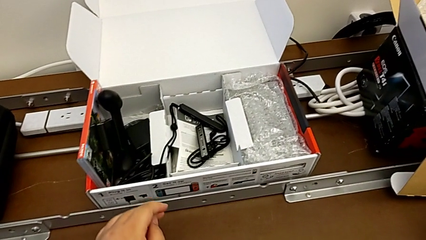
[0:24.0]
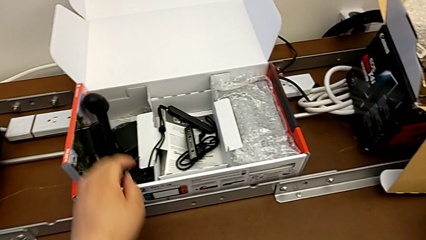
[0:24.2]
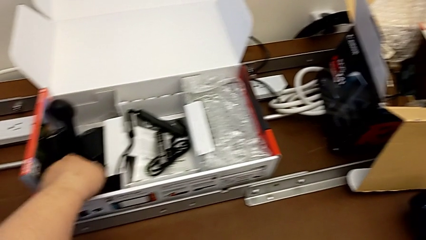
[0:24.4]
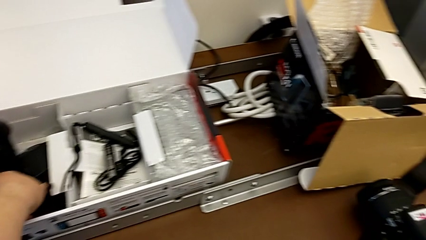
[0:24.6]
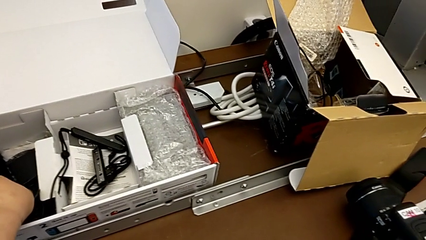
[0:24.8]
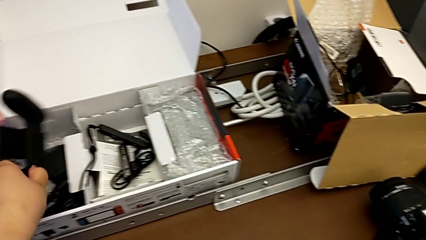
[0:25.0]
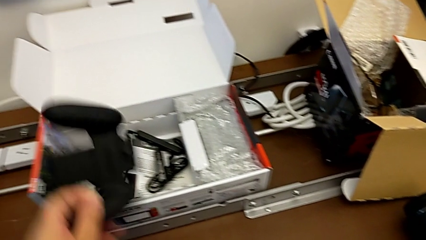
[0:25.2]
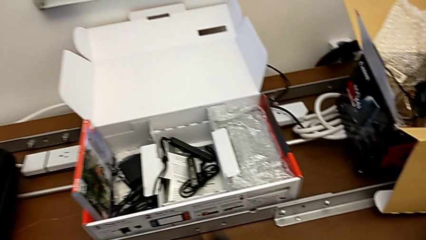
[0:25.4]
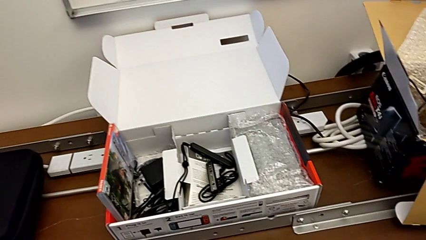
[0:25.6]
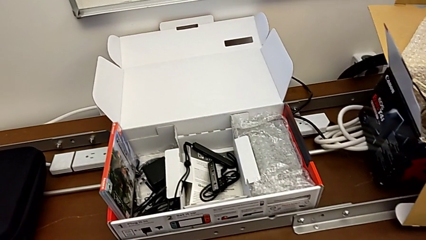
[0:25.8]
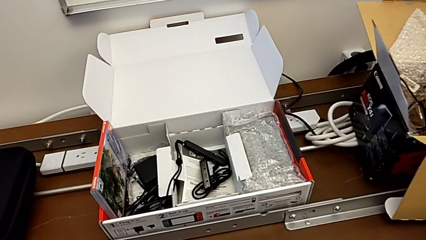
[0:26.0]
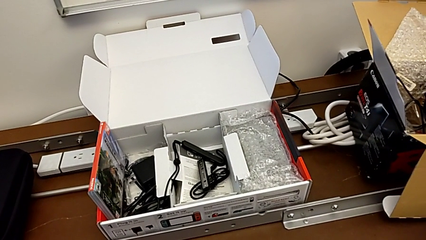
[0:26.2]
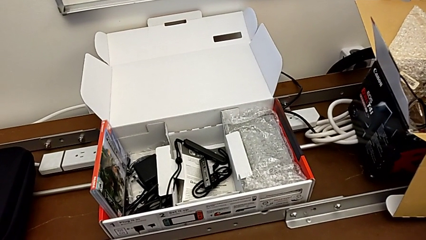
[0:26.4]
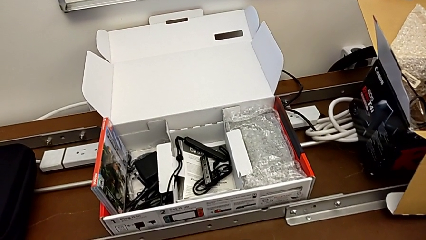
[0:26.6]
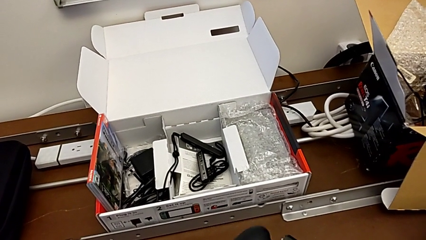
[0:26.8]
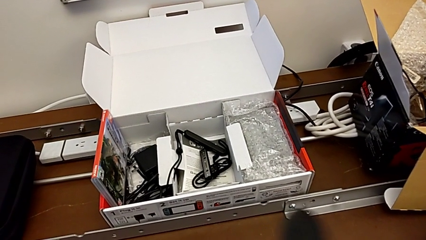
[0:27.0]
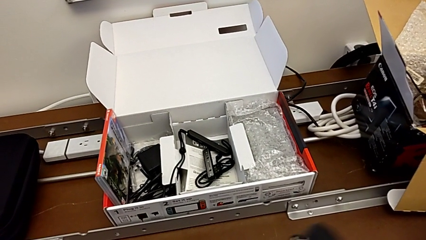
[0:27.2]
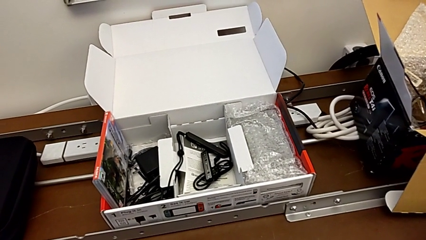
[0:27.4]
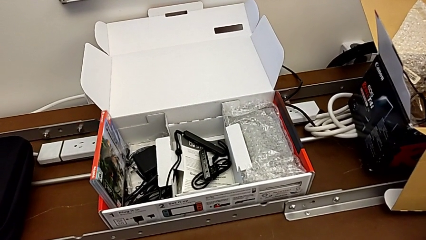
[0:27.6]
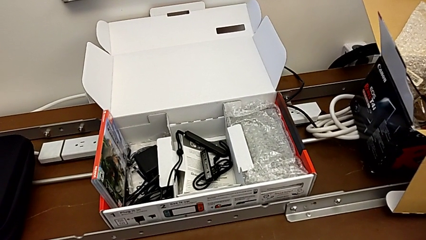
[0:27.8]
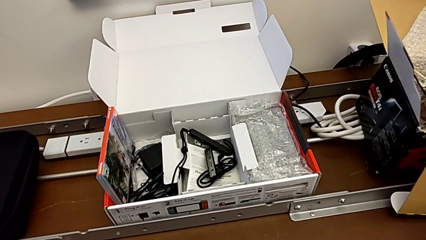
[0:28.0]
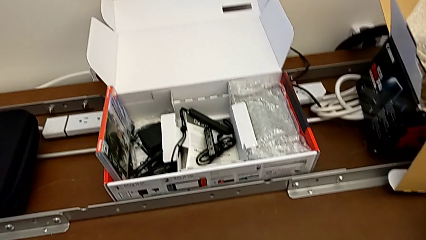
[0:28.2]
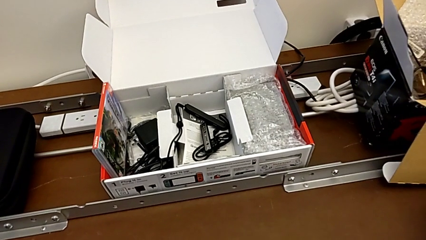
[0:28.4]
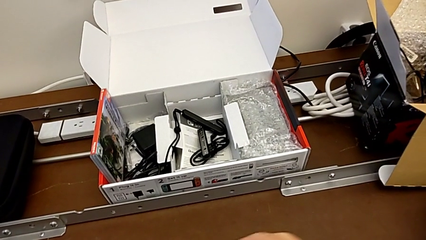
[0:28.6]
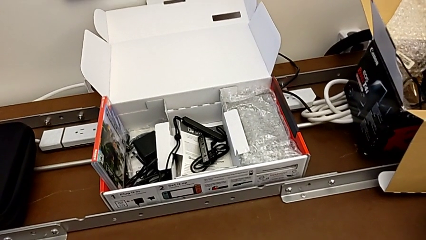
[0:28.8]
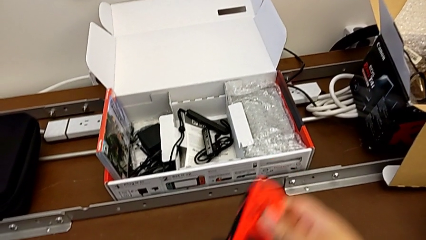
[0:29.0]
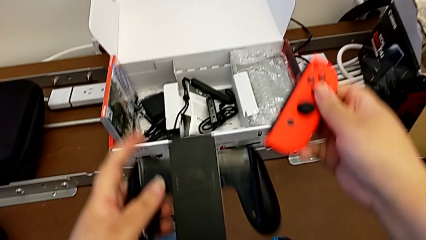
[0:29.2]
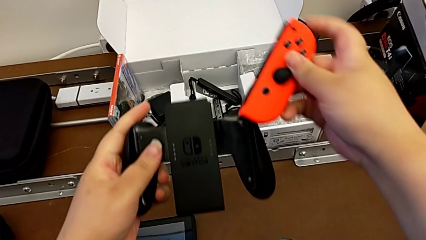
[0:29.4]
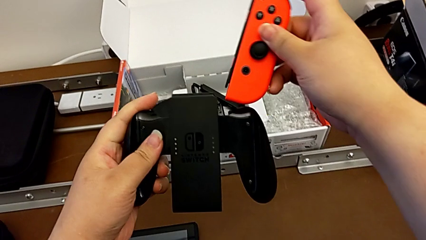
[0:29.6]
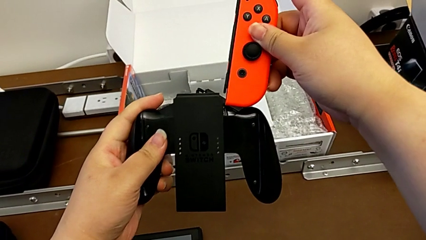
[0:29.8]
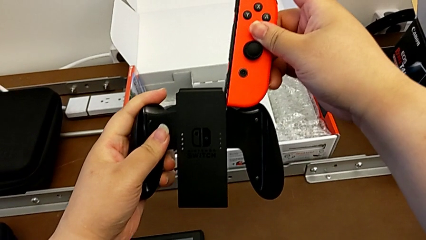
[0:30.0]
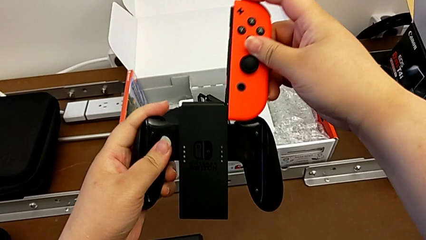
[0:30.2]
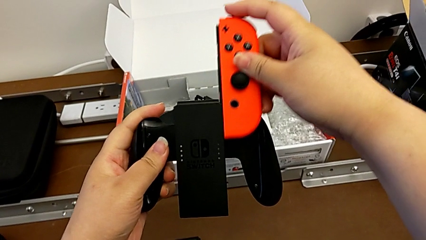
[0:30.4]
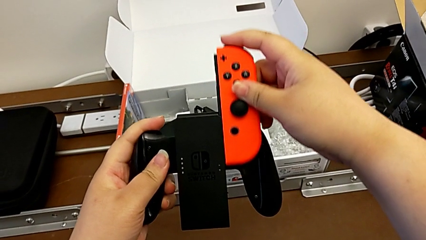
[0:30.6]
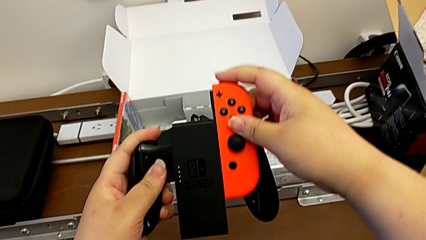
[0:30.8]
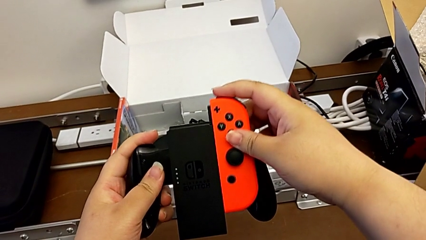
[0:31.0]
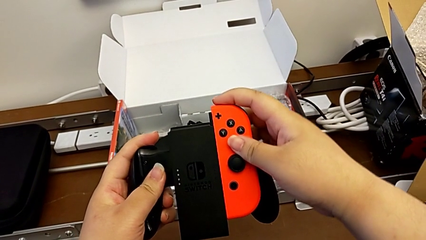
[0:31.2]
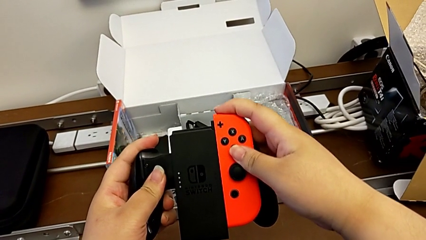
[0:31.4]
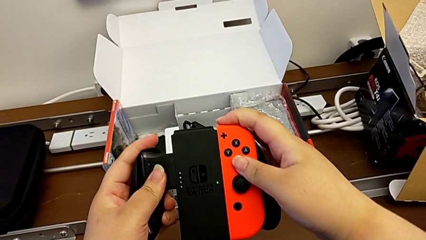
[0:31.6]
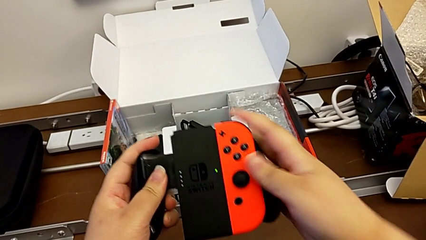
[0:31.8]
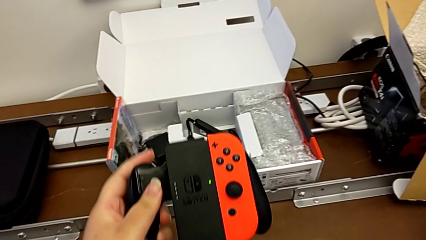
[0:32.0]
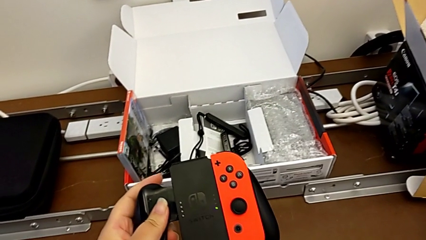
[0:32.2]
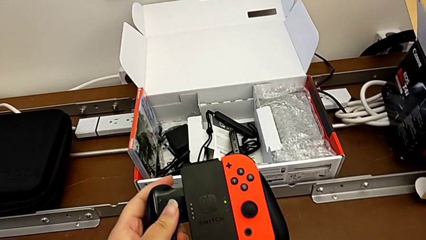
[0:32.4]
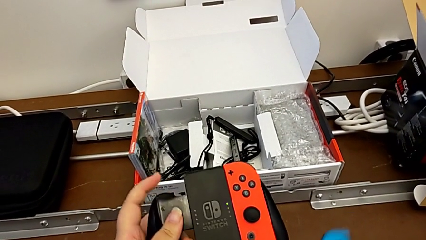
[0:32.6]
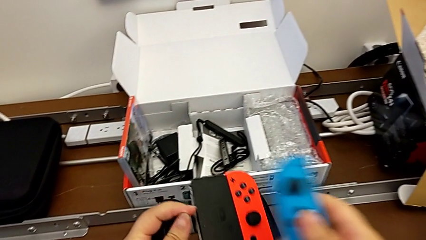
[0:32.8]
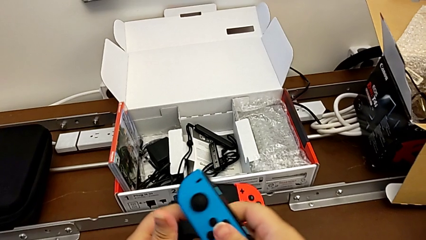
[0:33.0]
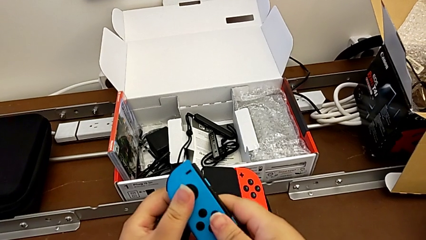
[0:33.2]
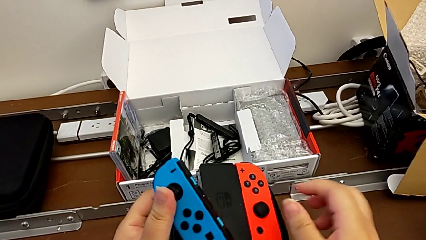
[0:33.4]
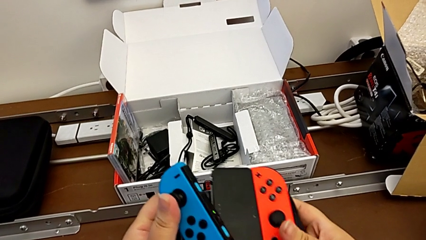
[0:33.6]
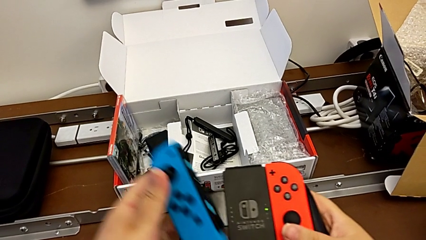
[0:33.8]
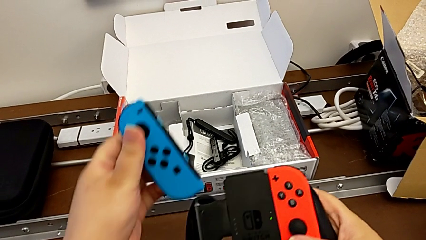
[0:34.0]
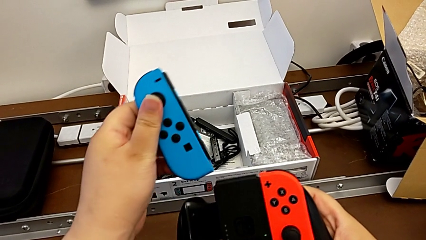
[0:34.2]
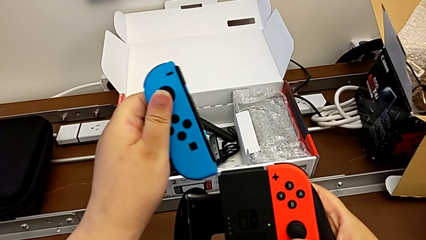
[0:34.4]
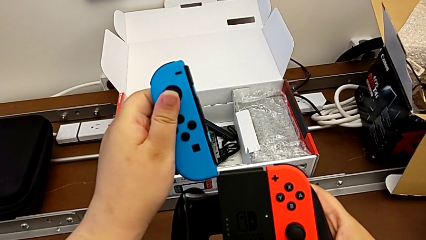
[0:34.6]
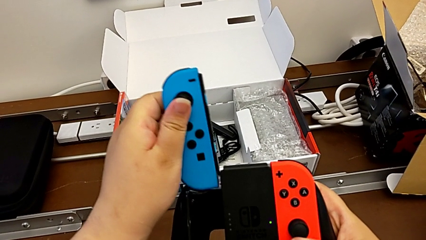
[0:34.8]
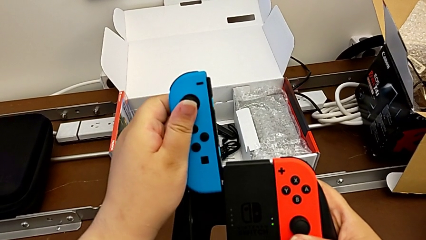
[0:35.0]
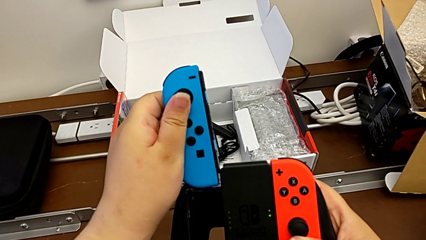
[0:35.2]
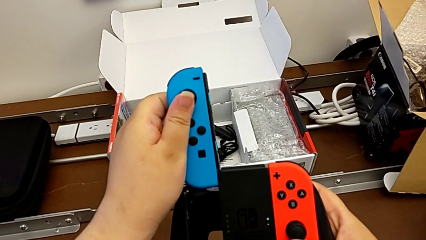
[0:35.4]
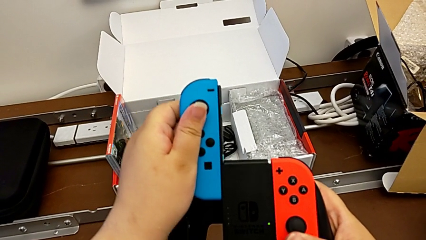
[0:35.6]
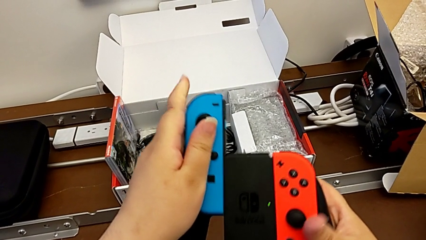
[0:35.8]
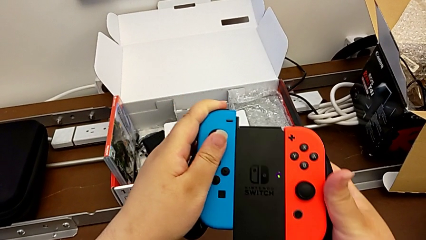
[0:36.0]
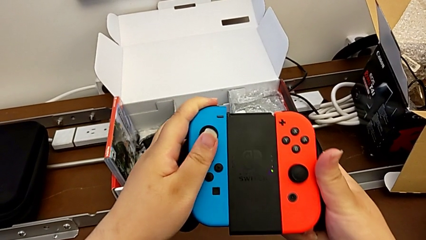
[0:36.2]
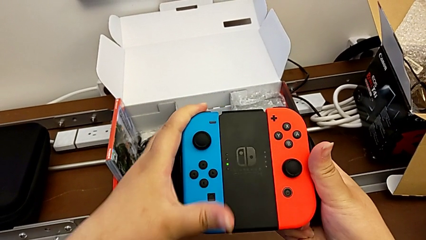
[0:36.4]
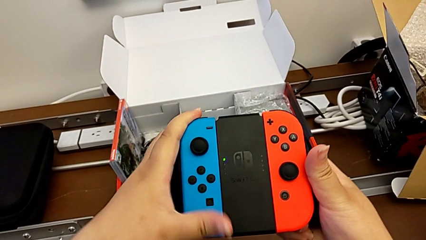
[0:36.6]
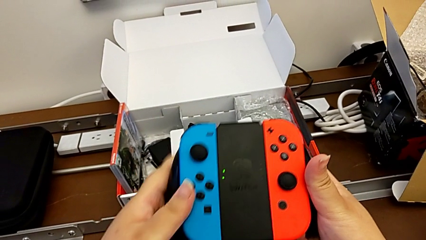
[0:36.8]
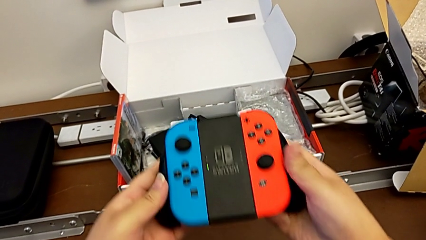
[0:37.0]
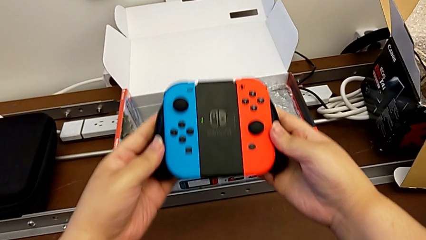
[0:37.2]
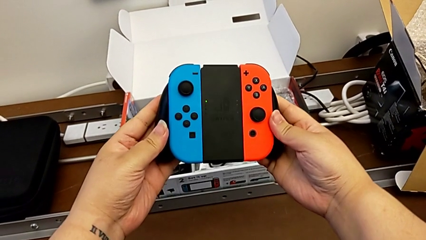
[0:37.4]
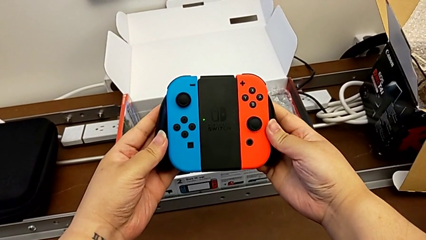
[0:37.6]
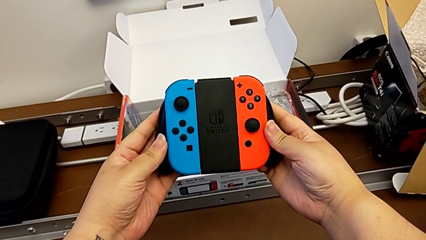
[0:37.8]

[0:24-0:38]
The camera wearer is changing the handheld mode to the joy-con comfort grip. They grab the comfort grip, insert the red Joy-Con controller, lift the blue Joy-Con controller and insert it.

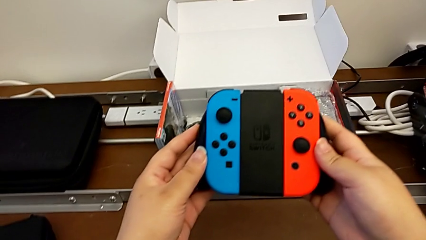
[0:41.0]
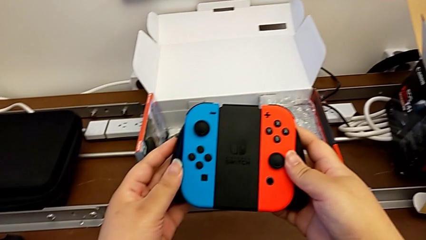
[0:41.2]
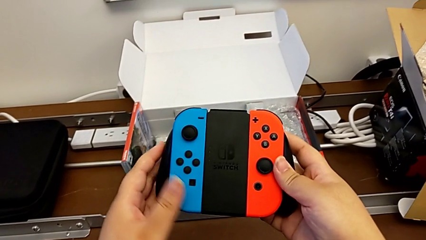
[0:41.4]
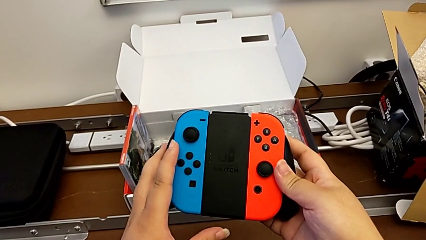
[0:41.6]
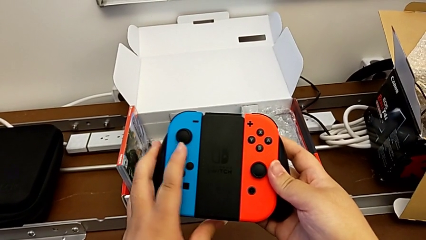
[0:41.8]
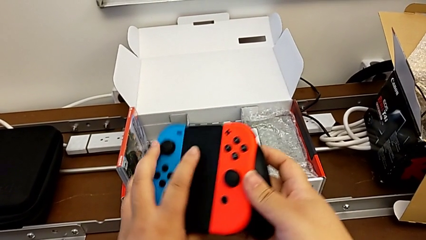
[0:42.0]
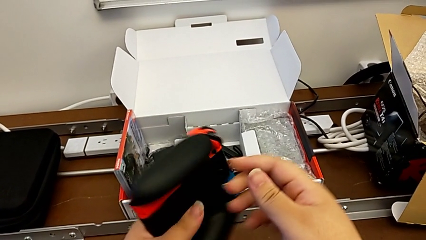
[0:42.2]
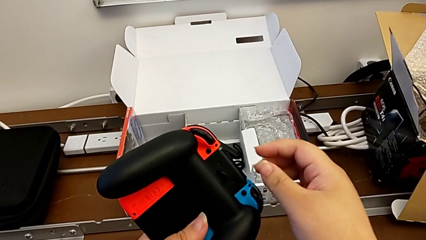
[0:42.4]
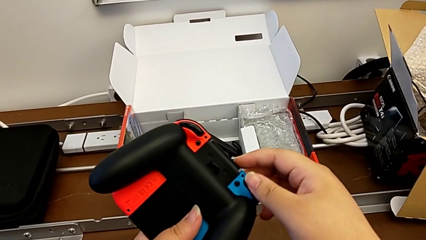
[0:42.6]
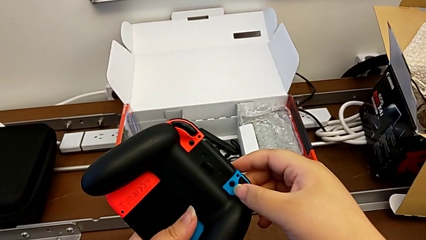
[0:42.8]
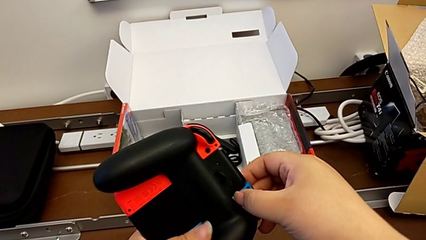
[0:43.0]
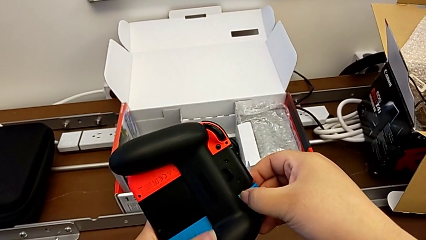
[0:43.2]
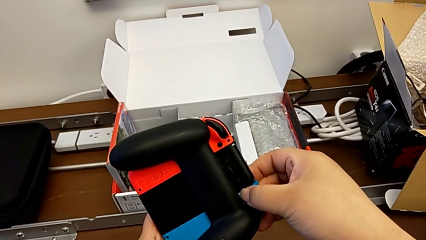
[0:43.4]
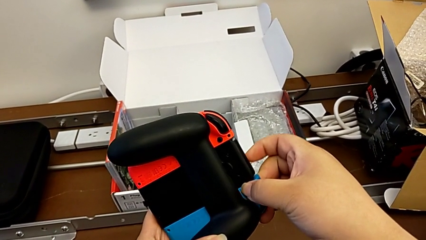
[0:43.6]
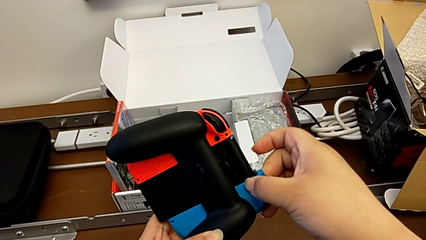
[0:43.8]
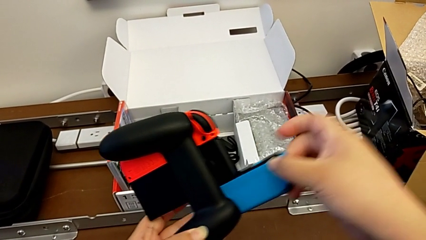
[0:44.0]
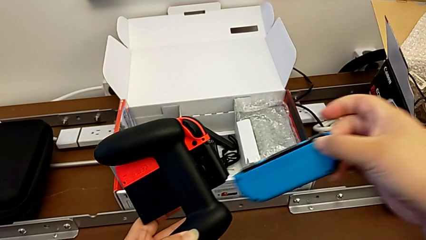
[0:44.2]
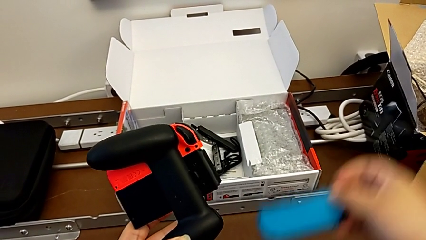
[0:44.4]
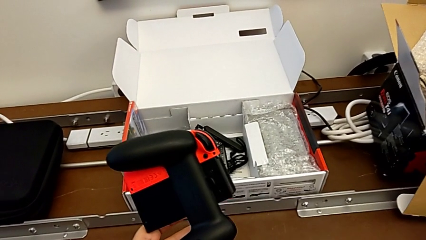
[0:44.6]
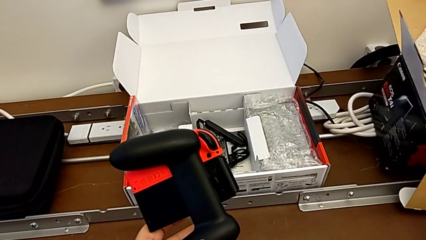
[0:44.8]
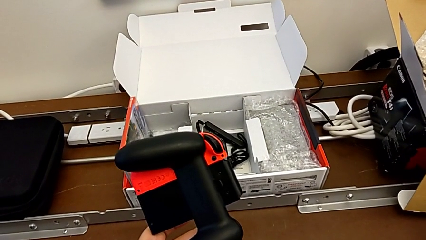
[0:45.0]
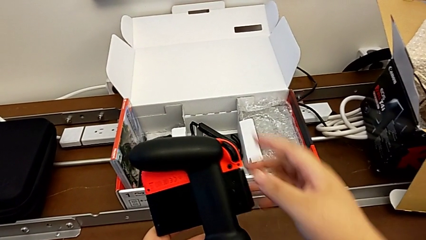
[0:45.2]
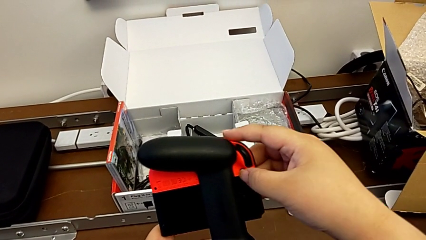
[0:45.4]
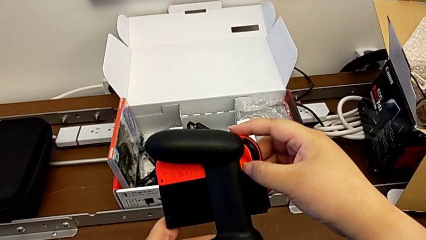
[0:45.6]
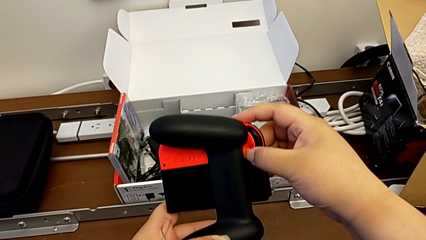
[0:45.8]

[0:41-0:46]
The camera wearer is changing the comfort grip mode to two joy-con straps. They flip the comfort grip, press the black button, withdraw the blue Joy-Con controller with the right hand, place the Joy-Con controller with the right hand and press the black button.
